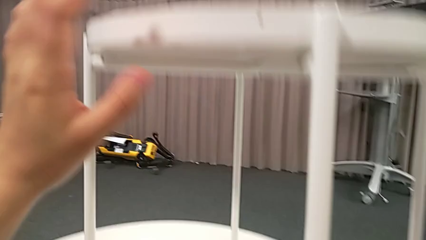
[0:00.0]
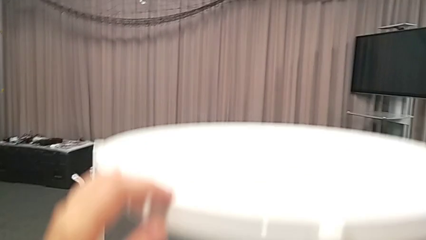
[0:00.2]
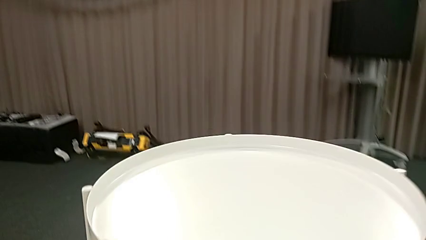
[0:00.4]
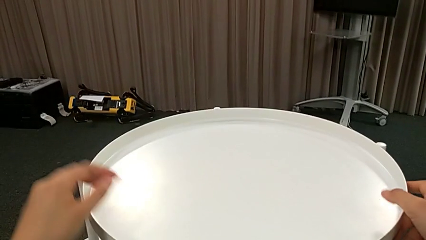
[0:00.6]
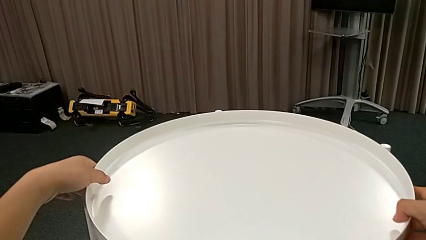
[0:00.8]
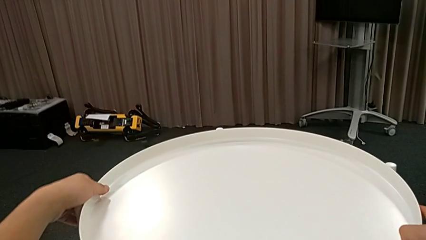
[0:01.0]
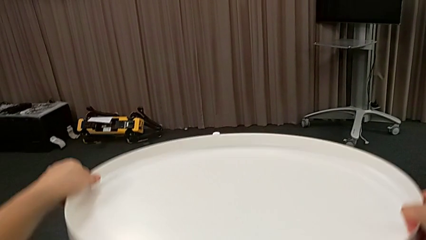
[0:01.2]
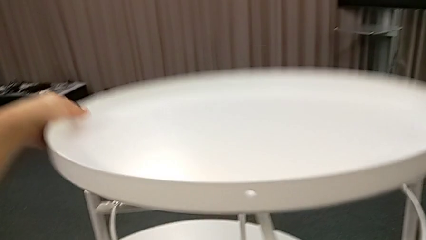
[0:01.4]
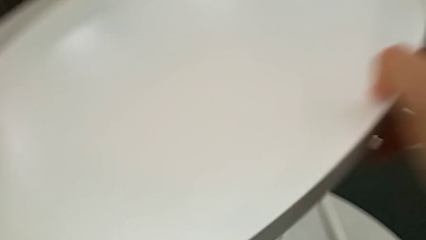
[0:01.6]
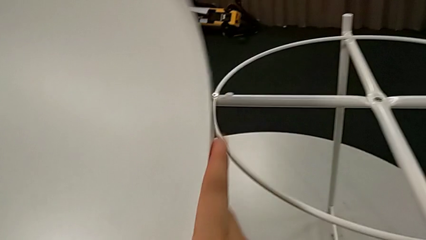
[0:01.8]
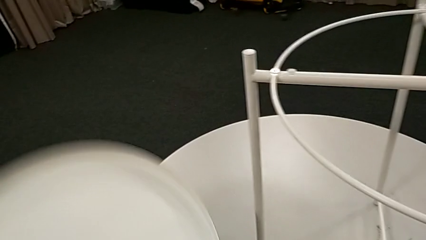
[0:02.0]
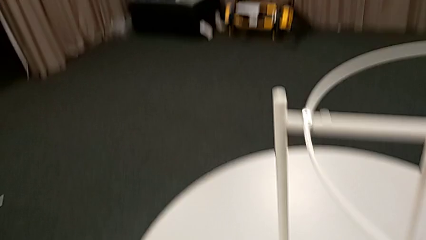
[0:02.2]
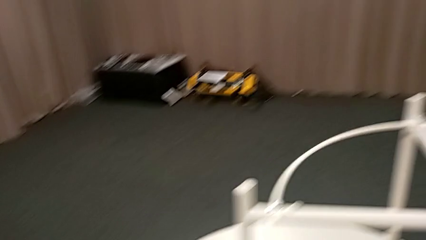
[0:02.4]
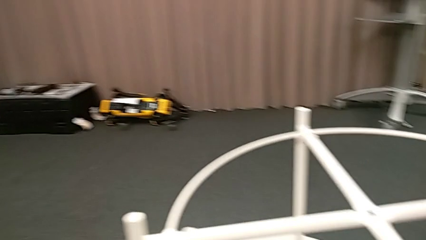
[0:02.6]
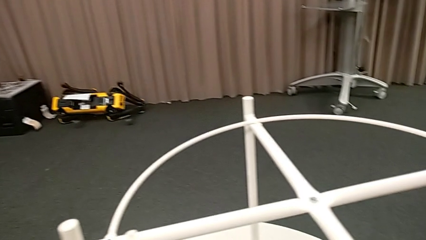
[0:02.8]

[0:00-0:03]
The camera wearer removes the tray. They disassemble the tray and place it.

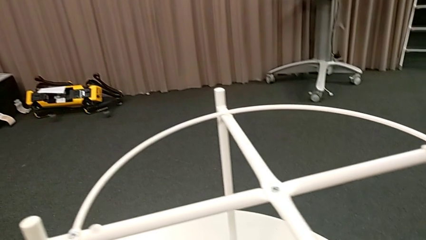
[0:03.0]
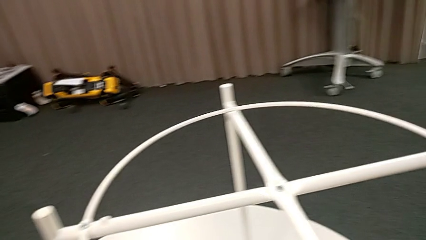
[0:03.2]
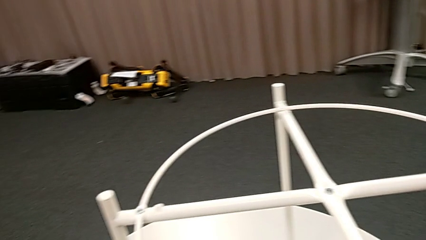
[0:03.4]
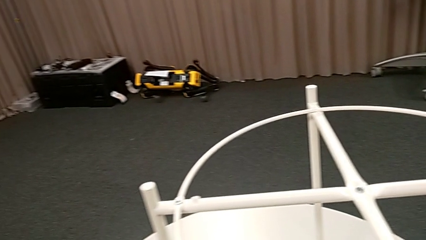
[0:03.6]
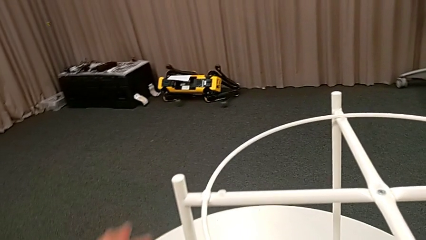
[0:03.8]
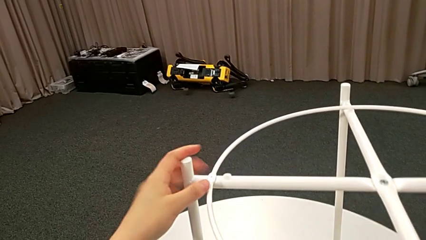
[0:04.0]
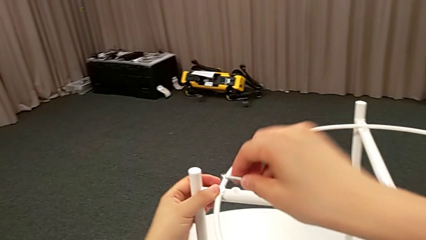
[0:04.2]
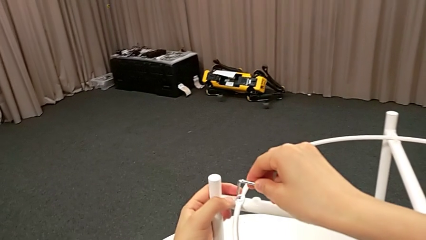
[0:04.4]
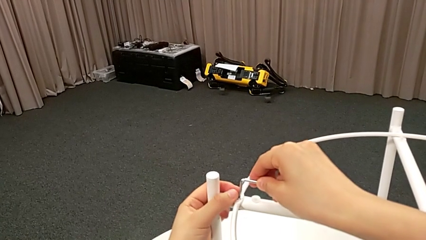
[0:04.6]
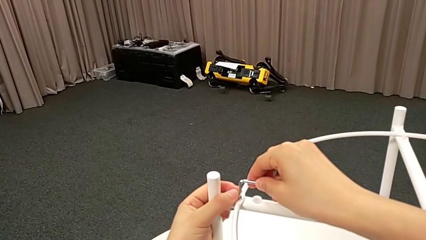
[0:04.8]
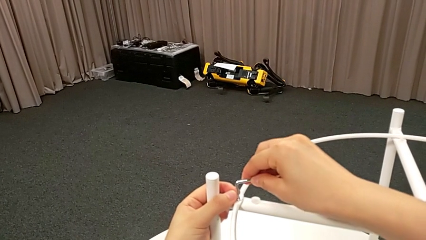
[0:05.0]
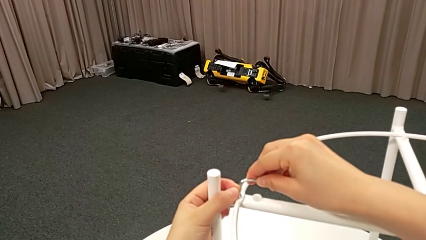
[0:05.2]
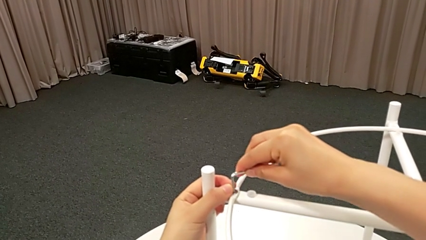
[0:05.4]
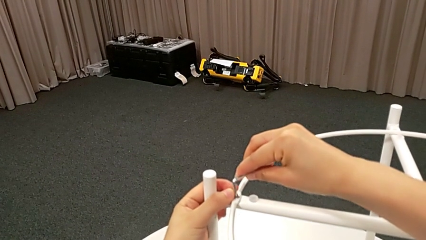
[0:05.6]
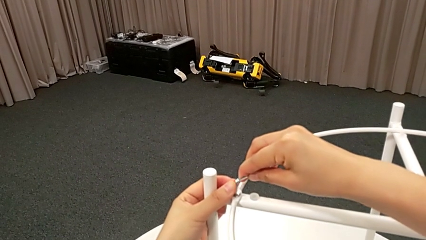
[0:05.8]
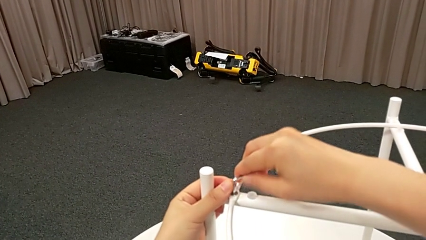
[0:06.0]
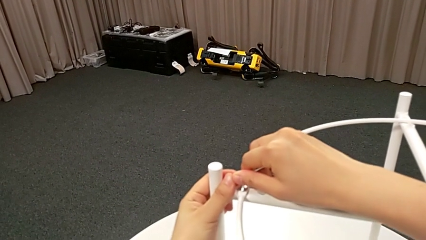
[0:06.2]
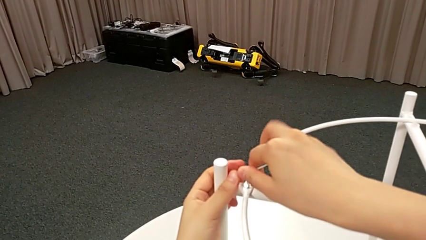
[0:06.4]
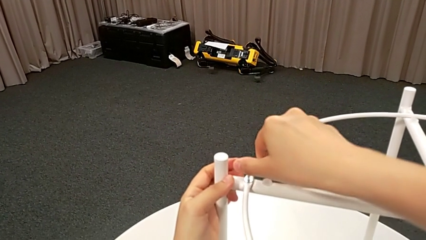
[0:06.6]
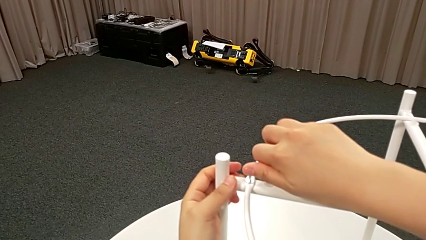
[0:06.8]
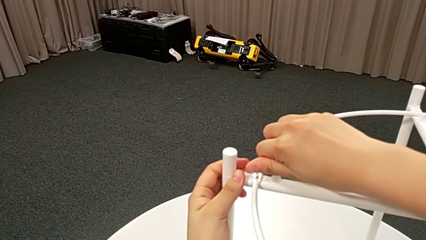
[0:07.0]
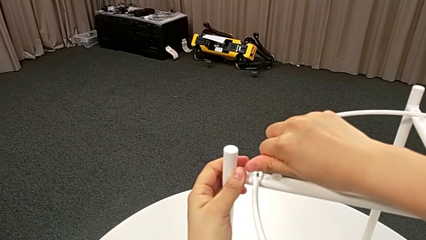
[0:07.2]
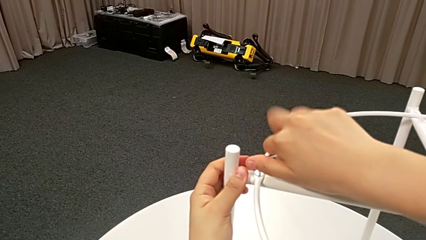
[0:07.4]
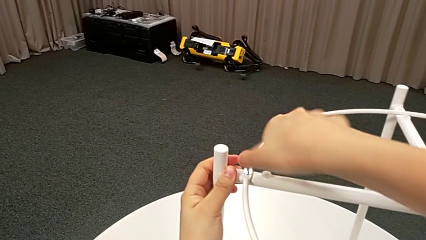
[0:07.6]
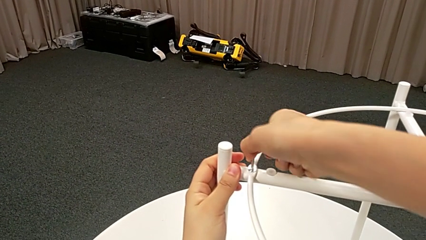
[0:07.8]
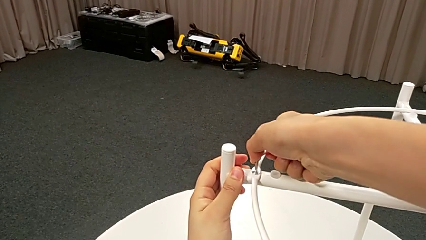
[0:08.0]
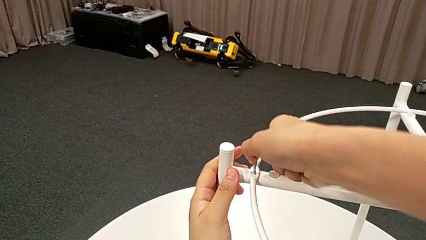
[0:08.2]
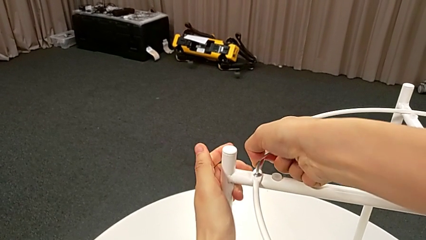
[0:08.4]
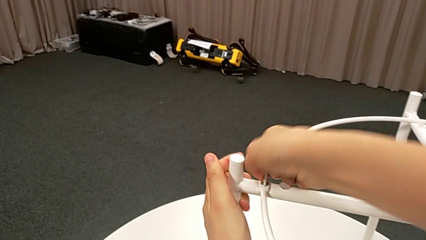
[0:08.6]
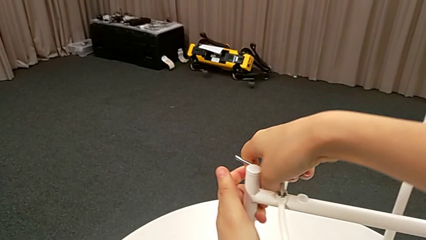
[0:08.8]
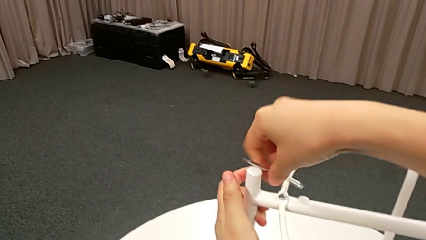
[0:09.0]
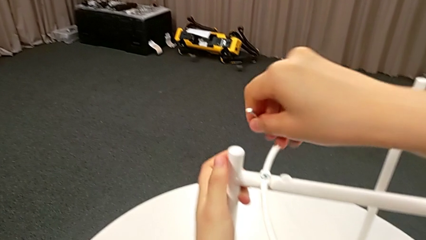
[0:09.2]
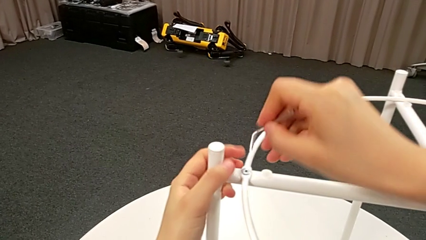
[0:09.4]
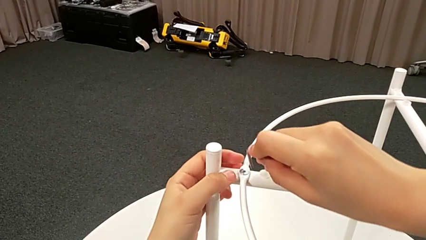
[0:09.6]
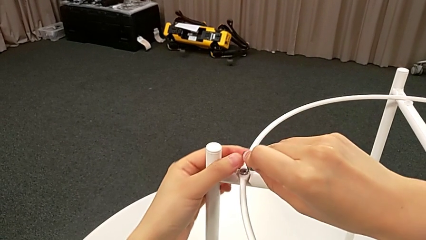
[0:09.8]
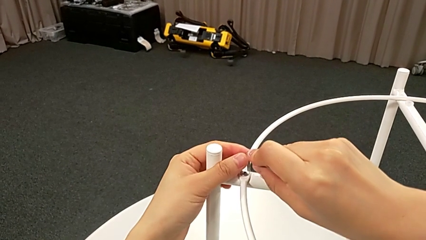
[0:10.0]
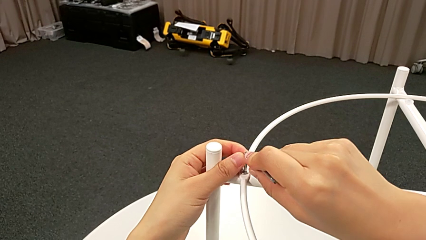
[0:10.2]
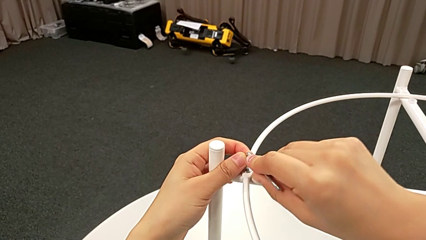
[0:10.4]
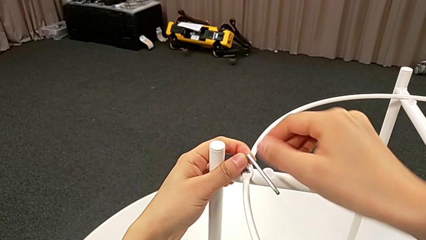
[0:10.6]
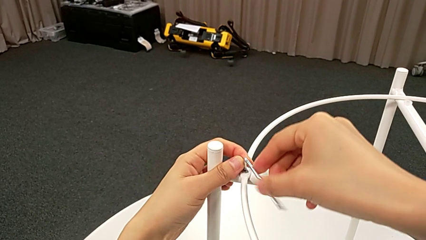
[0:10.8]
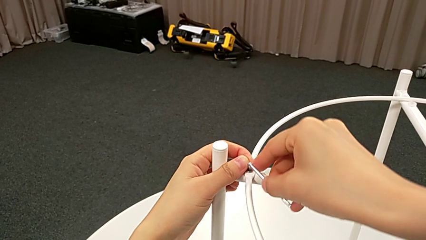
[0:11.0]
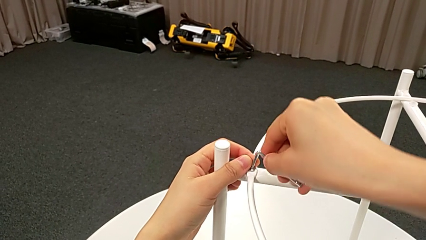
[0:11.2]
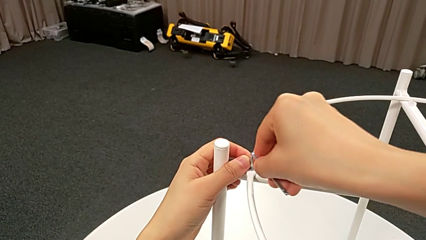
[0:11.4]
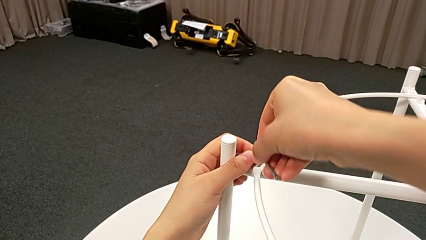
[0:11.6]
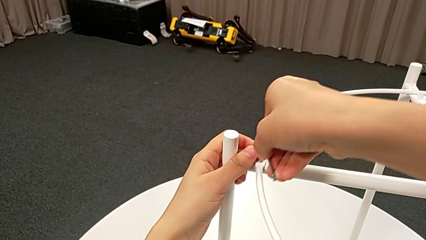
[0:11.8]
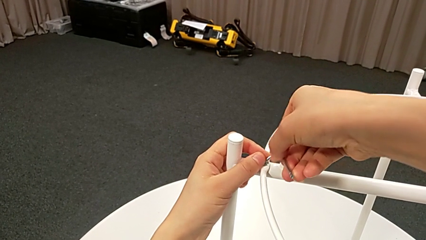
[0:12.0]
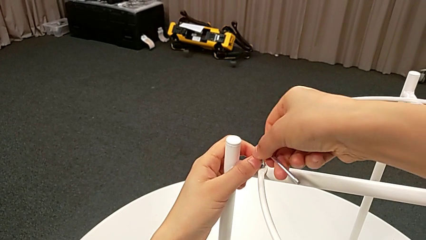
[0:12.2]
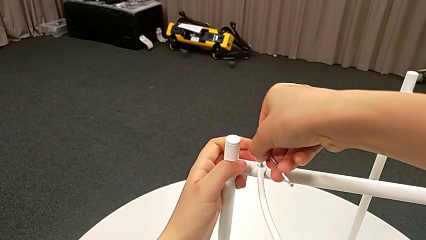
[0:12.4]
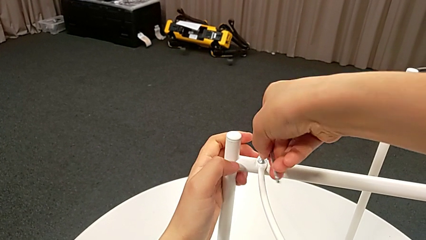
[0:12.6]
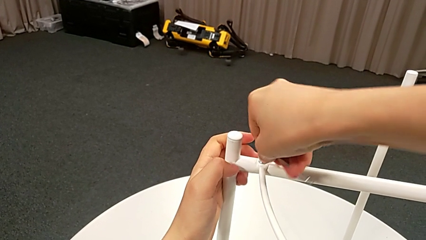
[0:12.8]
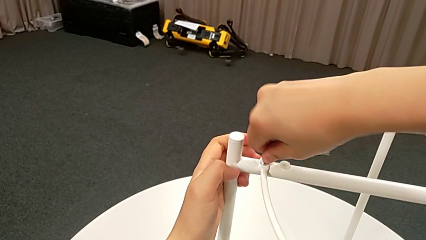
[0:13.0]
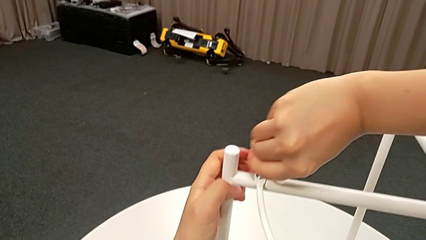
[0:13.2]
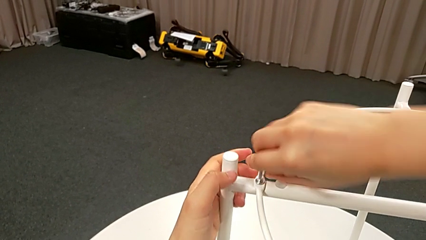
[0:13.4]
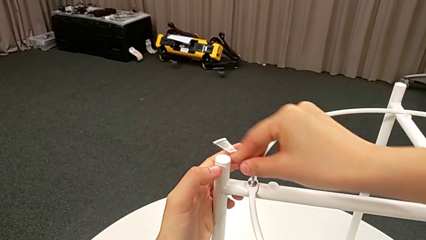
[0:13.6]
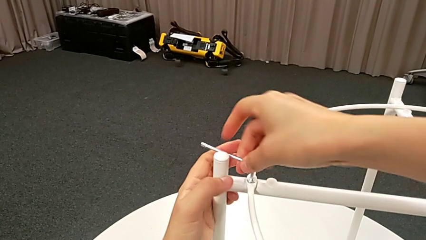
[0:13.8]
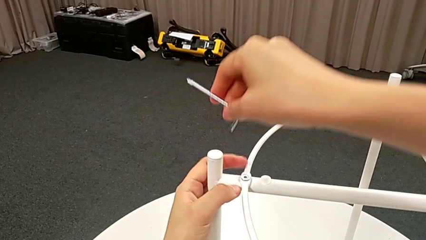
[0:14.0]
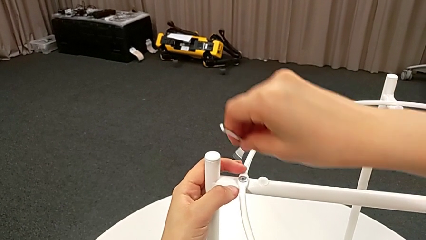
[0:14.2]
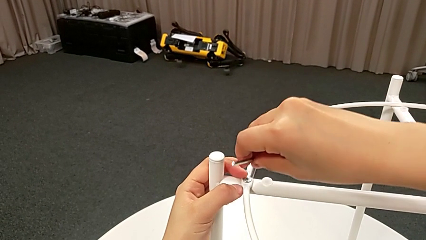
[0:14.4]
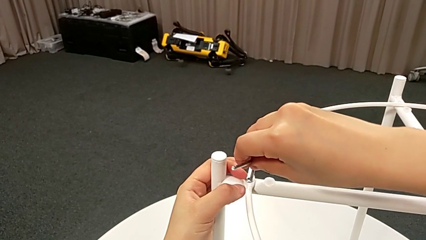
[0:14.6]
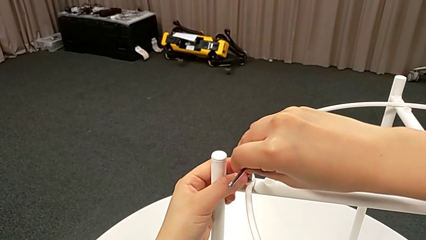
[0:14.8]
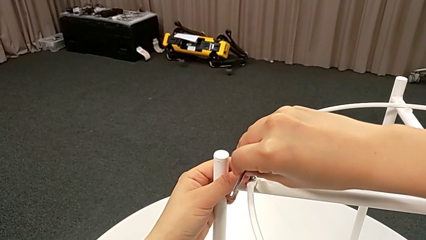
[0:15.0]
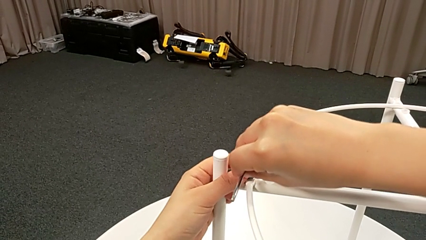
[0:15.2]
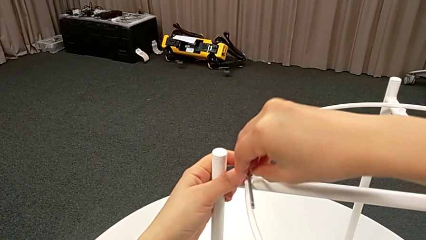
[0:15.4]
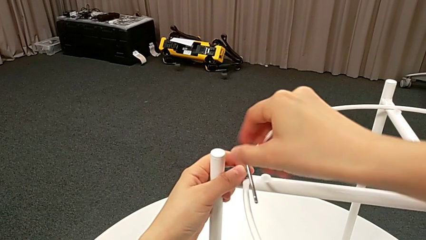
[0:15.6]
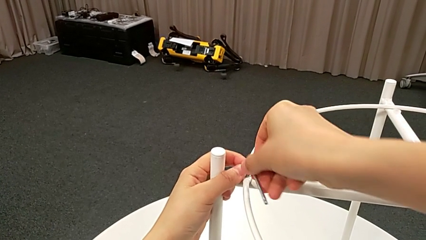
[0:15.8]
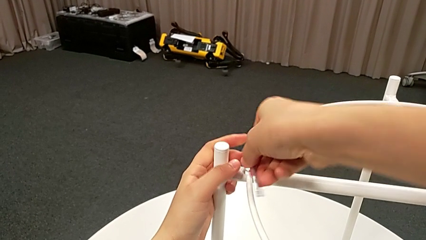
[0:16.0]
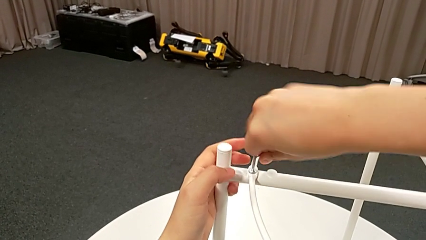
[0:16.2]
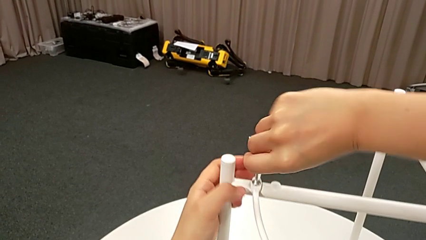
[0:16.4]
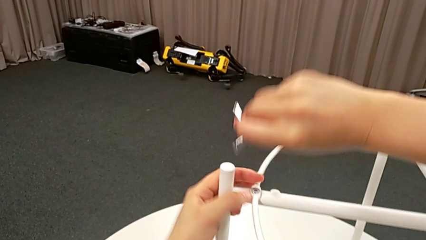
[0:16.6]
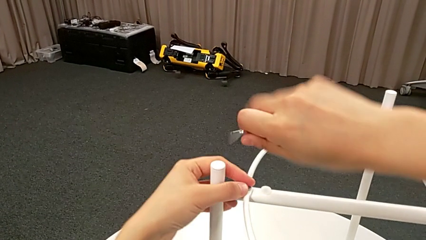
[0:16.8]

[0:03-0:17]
The camera wearer is unscrewing the first hex socket head. They grab the Allen wrench, insert it, unscrew the hex socket head, withdraw the Allen wrench, insert it and begin to unscrew the hex socket head.
